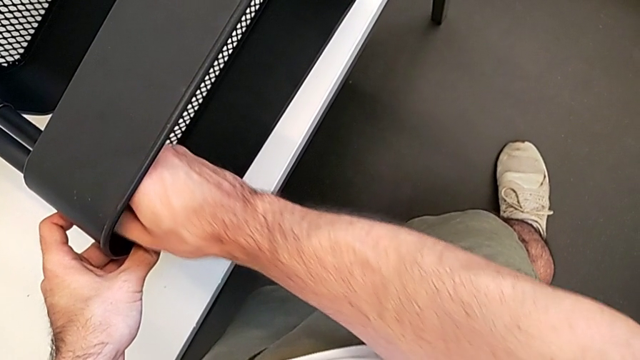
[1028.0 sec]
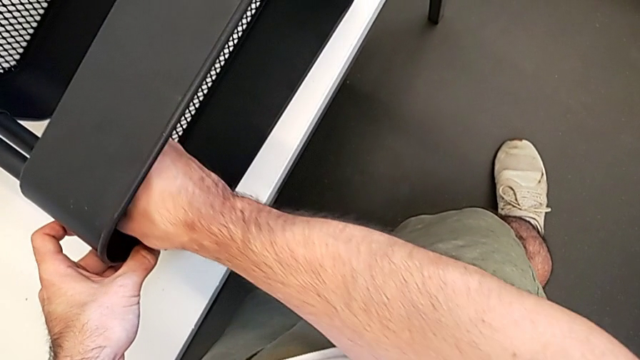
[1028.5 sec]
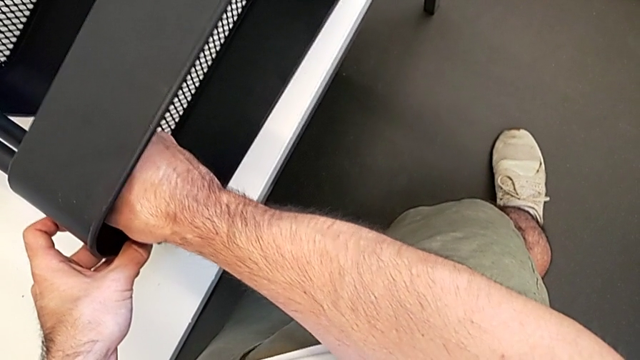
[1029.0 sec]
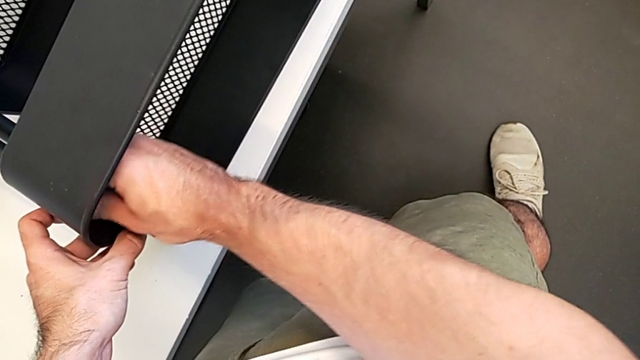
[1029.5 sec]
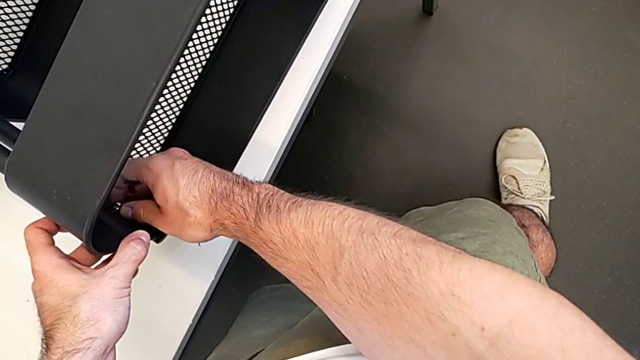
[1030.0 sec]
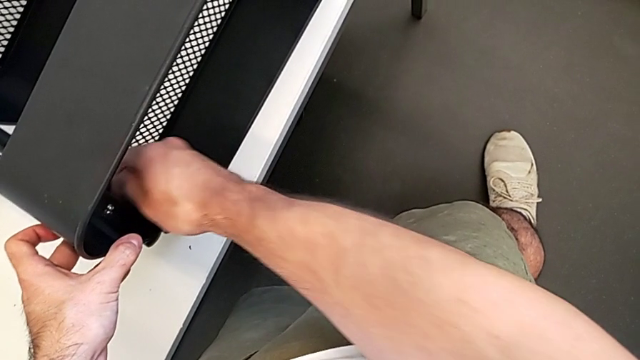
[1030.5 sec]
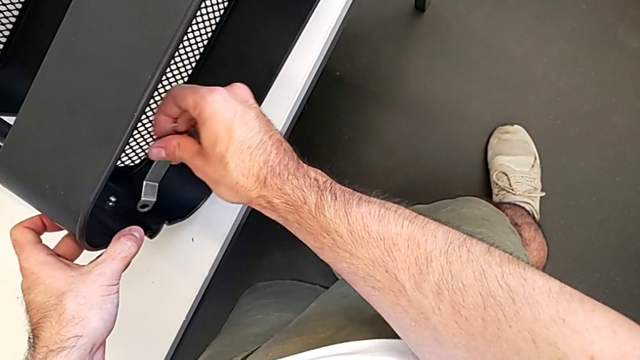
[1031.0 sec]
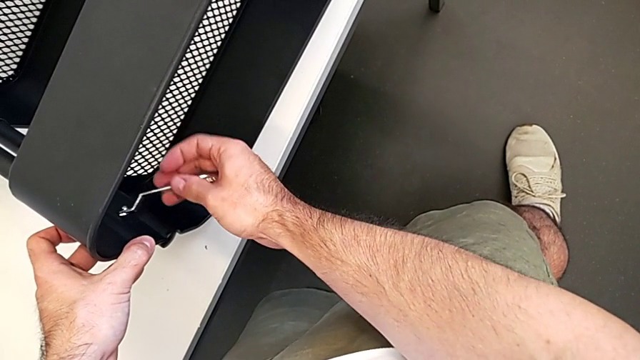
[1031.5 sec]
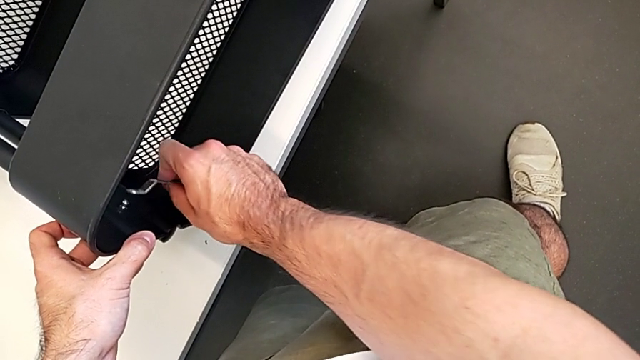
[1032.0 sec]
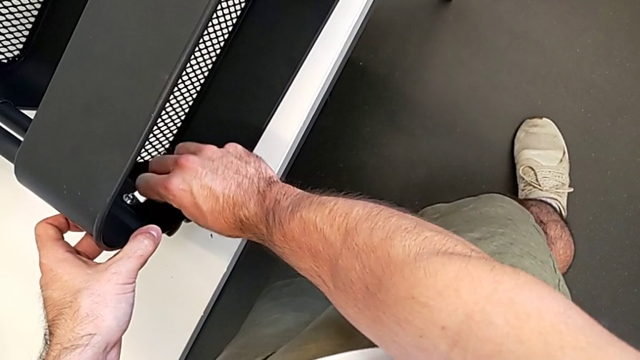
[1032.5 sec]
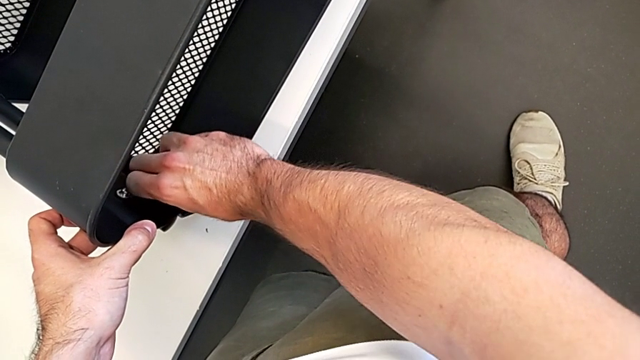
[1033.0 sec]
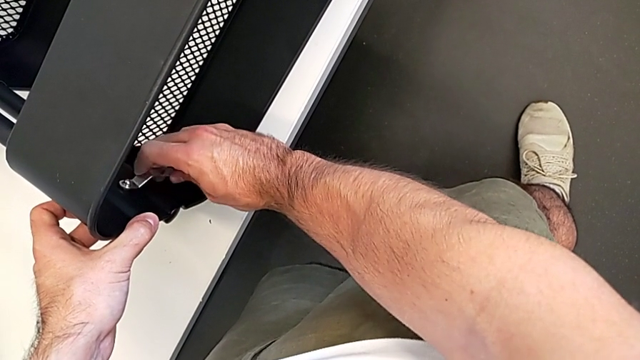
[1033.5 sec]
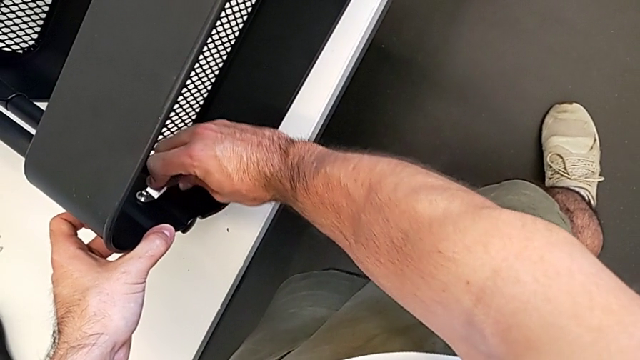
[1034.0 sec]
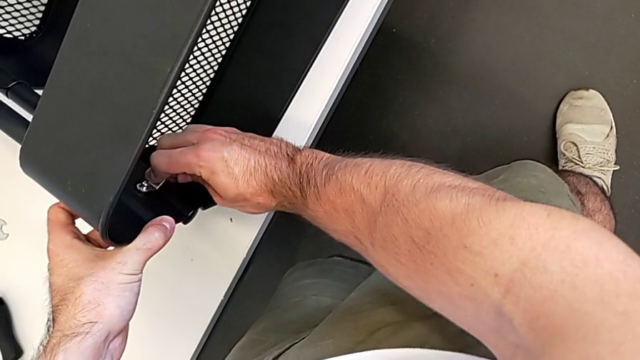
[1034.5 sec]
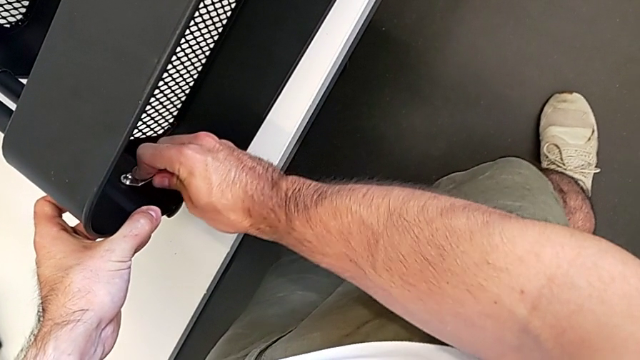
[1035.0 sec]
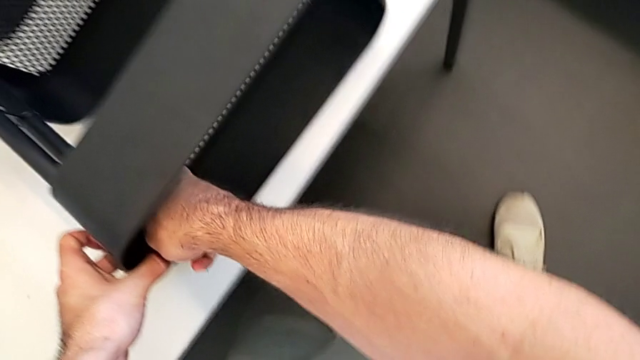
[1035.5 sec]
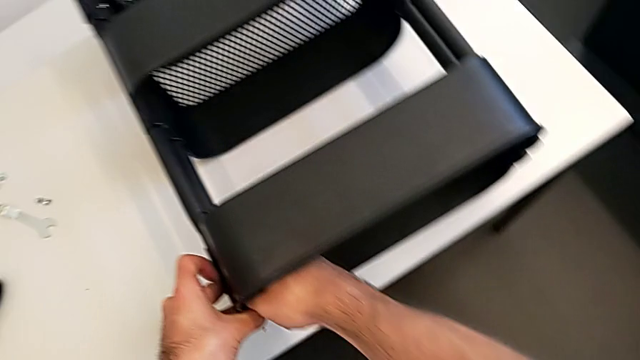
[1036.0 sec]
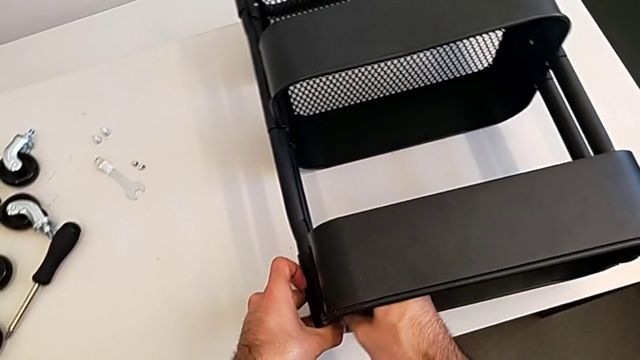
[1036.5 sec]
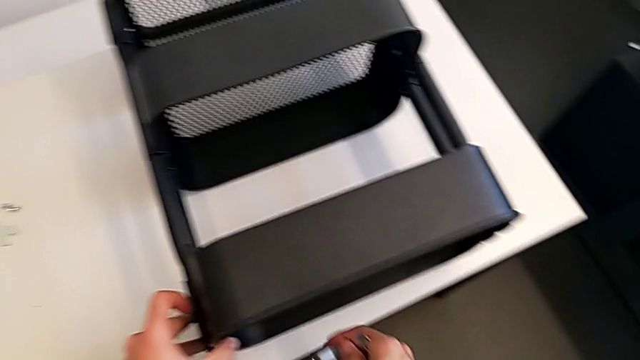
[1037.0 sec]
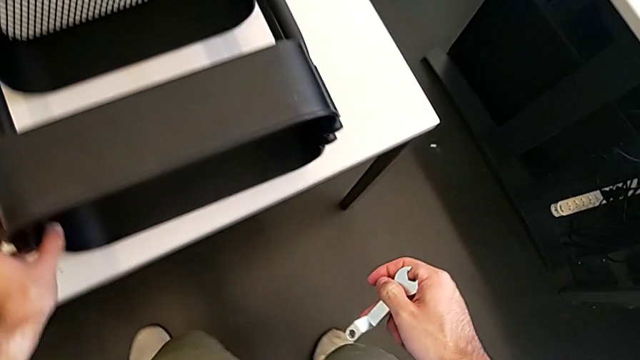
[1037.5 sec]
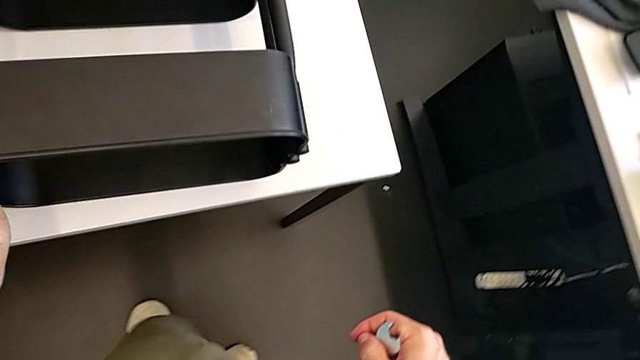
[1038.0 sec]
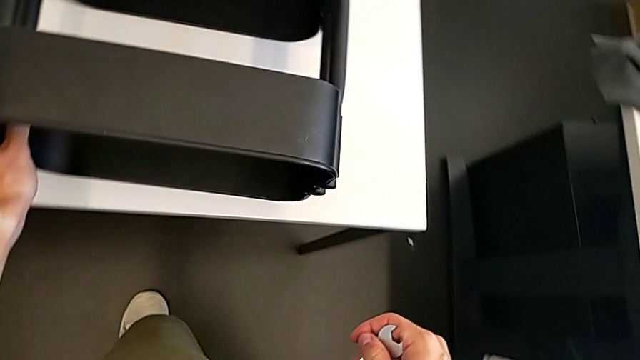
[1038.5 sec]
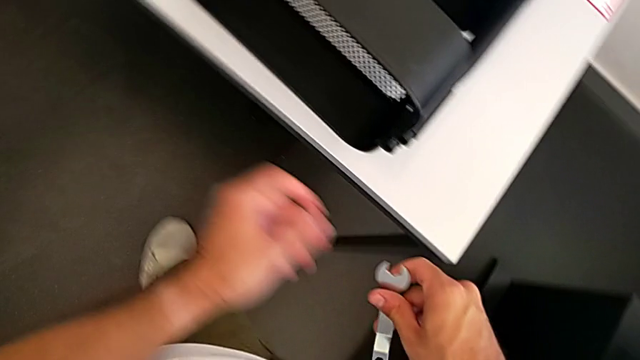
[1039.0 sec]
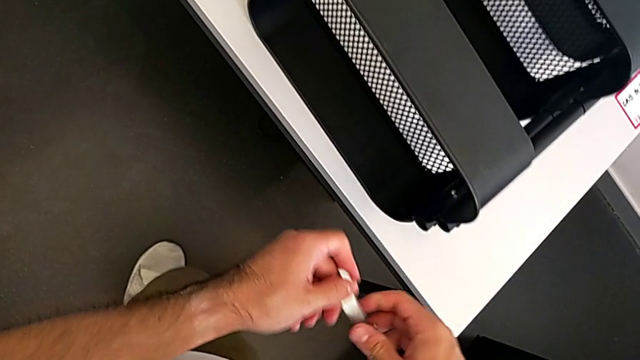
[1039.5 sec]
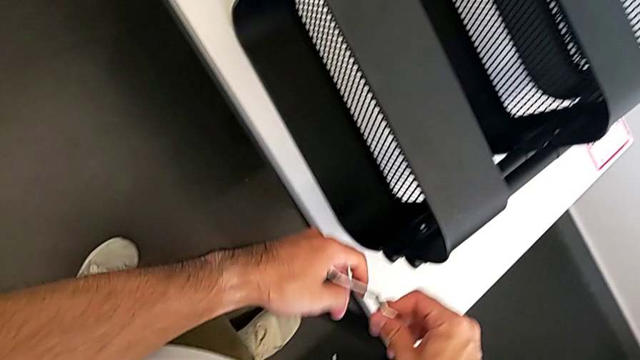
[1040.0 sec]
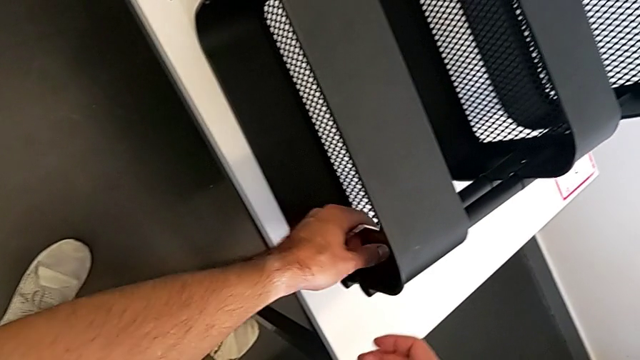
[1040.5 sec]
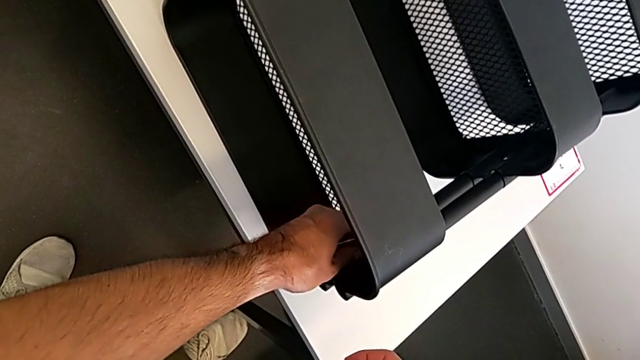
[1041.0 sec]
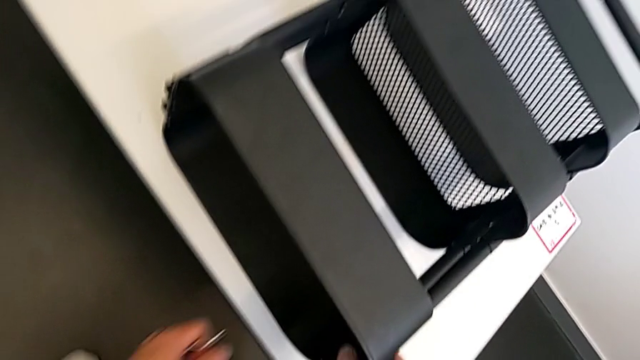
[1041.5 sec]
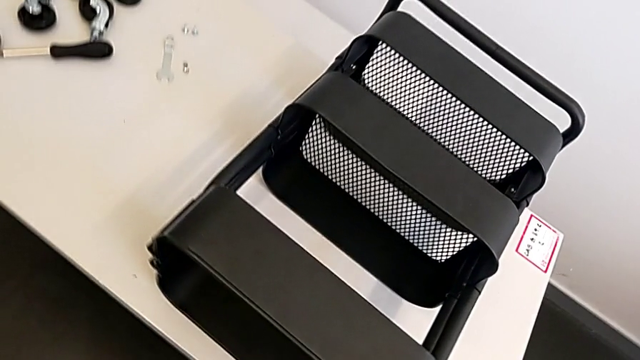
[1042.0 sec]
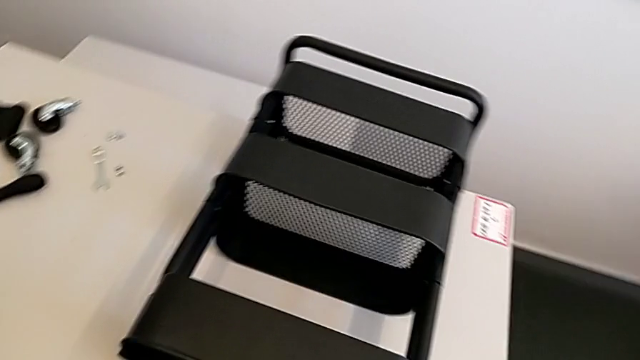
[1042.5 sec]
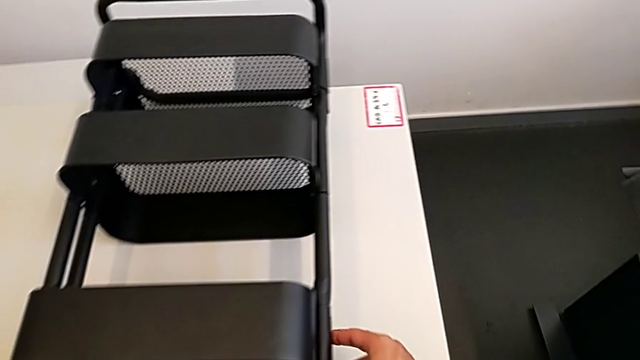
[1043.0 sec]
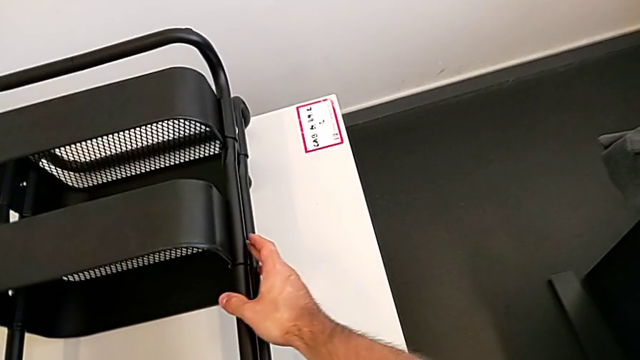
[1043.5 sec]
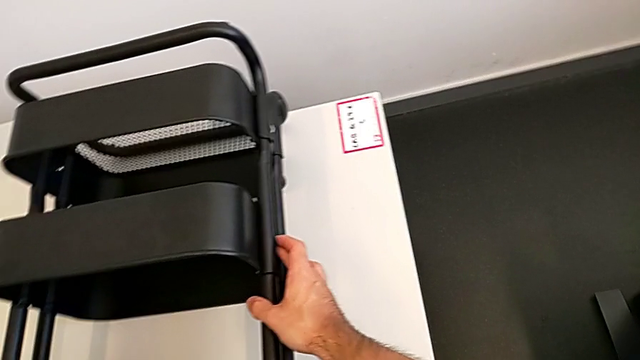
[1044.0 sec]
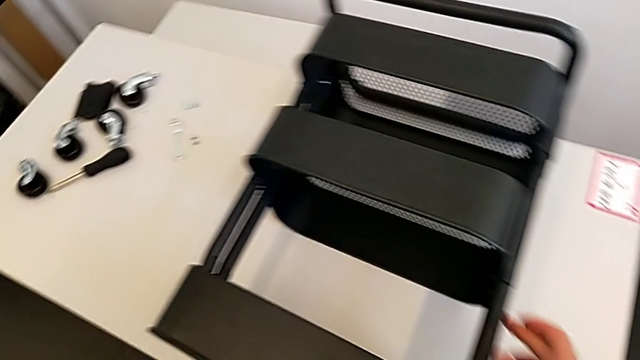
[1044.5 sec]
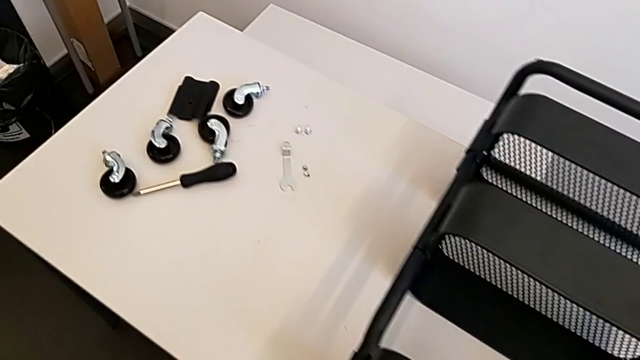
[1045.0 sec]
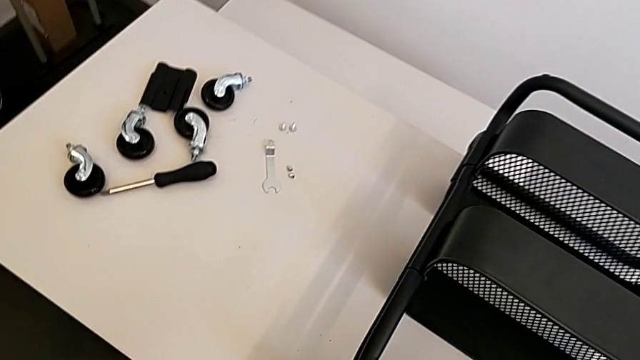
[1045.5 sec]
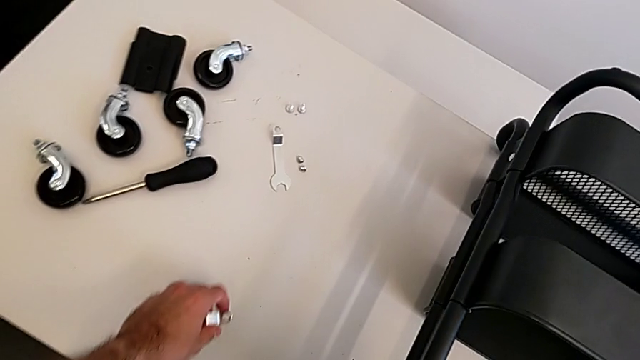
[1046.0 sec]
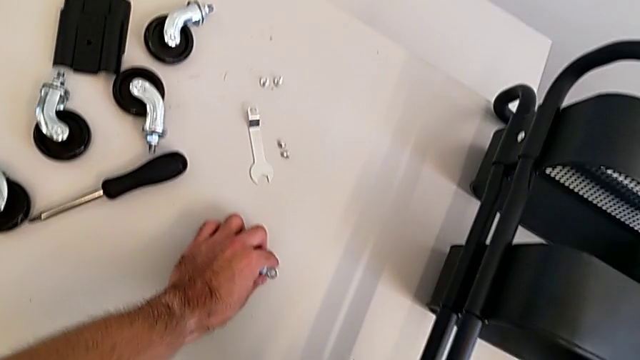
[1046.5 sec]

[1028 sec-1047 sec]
The camera wearer is screwing the top grid tray. They keep screwing the left hexagon cap nut.

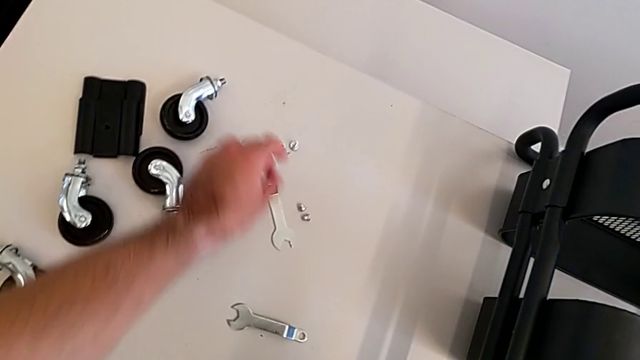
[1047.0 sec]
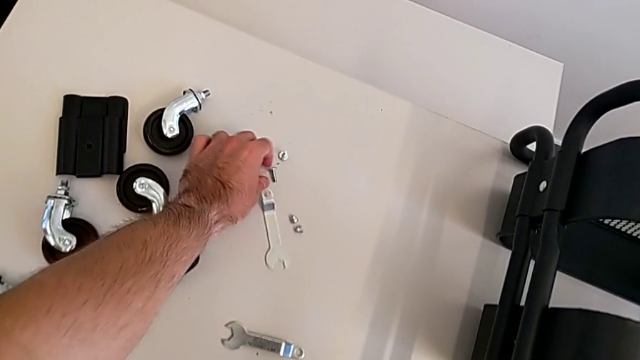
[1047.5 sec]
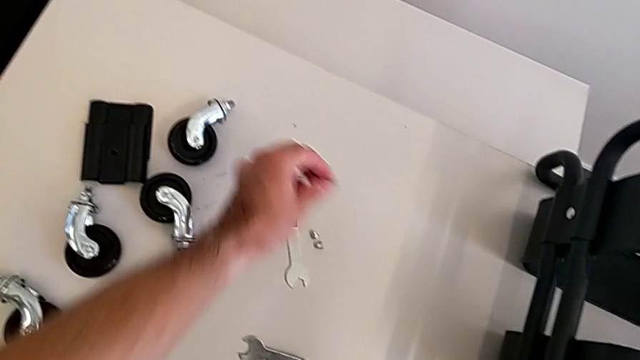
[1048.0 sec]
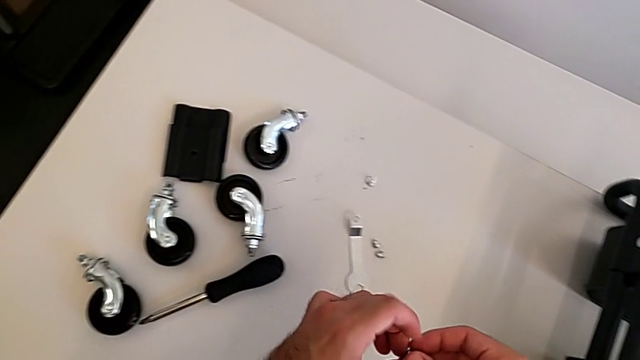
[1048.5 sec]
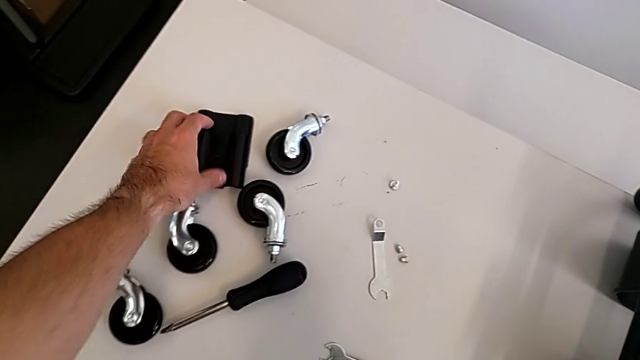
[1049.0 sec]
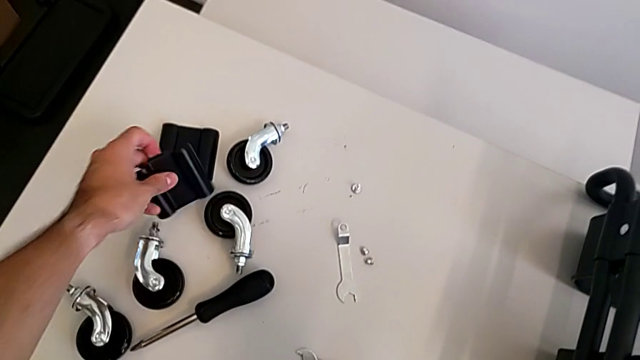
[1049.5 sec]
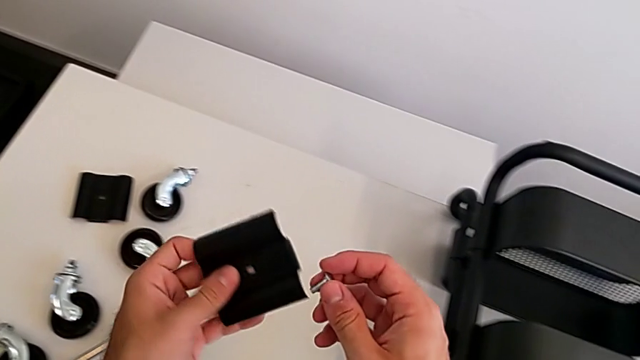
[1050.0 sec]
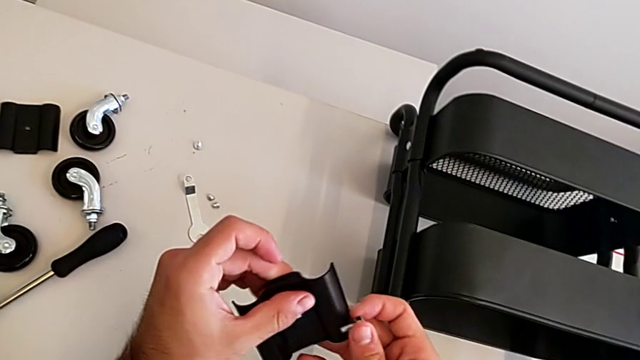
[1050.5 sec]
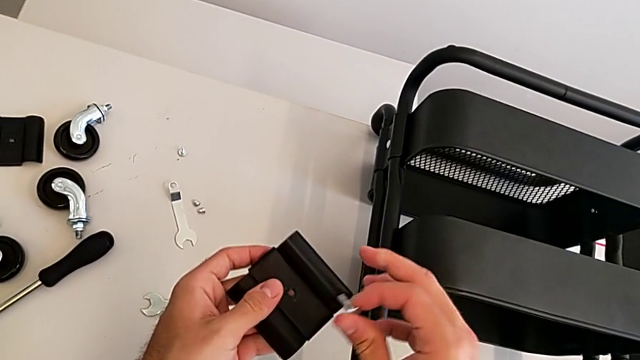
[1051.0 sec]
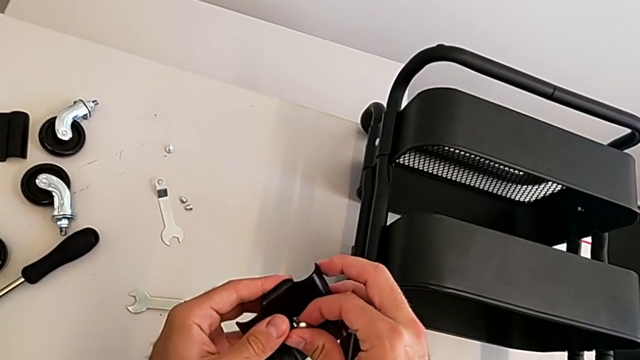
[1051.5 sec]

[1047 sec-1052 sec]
The camera wearer is screwing the middle grid tray. They grab the hexagon cap nut, grab the second bracket and begin to insert the screw.
